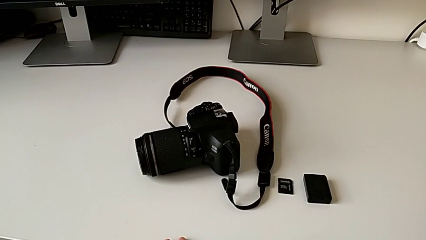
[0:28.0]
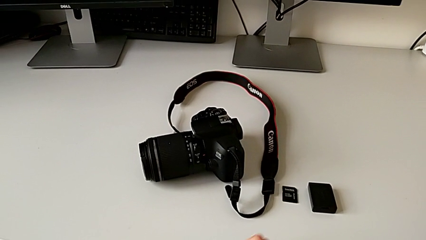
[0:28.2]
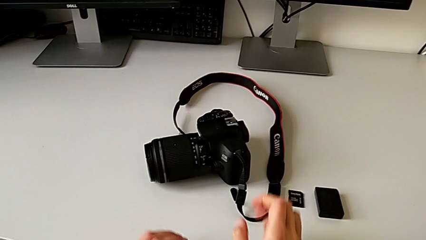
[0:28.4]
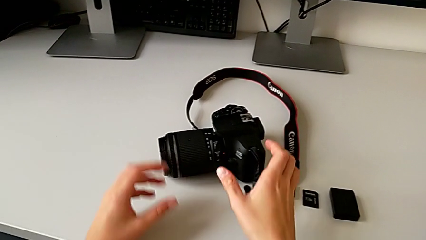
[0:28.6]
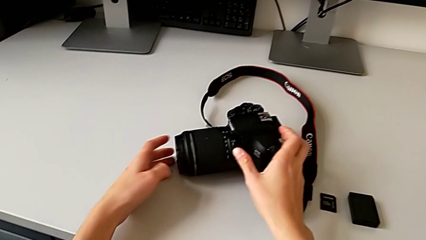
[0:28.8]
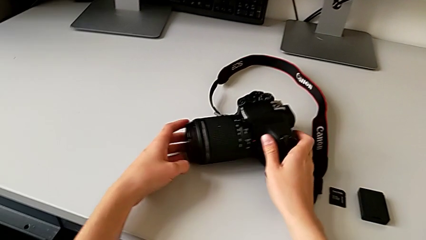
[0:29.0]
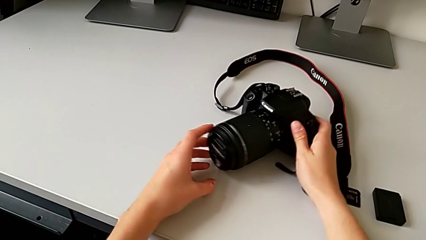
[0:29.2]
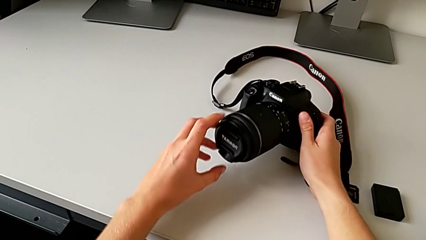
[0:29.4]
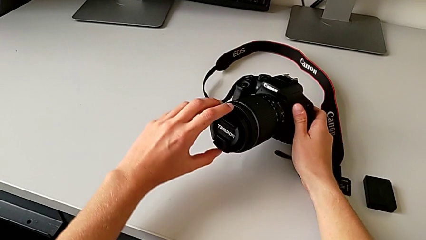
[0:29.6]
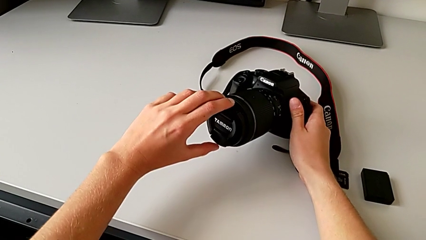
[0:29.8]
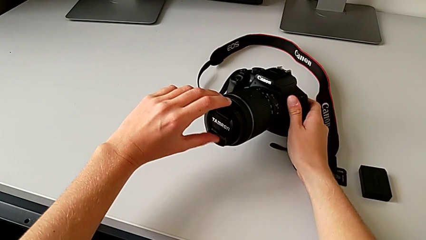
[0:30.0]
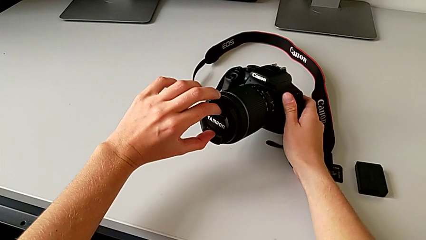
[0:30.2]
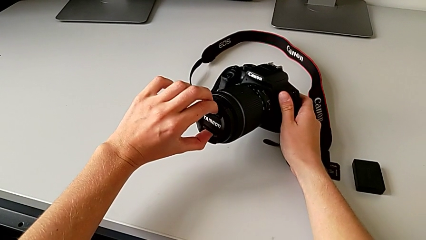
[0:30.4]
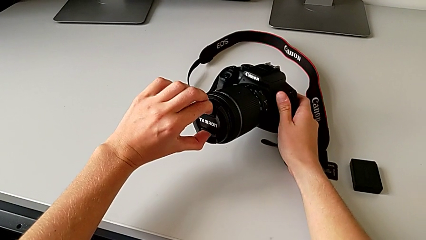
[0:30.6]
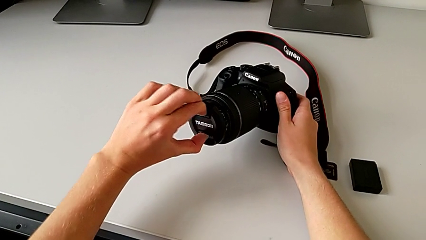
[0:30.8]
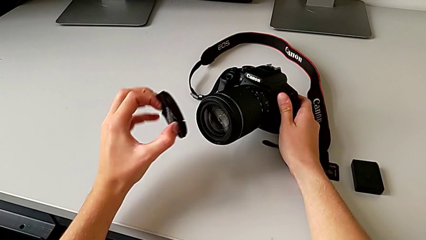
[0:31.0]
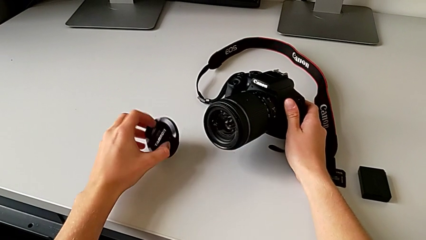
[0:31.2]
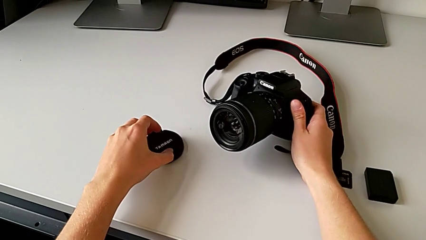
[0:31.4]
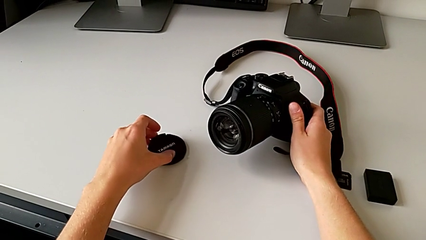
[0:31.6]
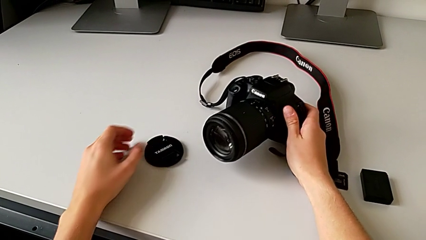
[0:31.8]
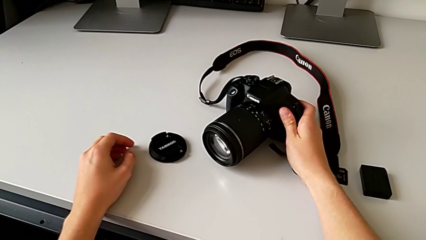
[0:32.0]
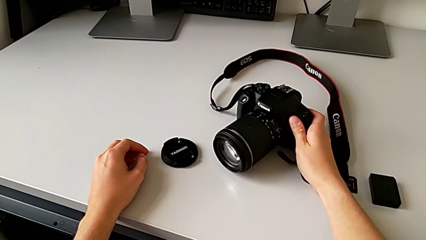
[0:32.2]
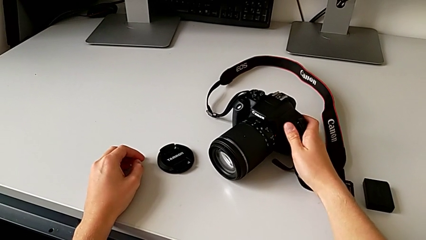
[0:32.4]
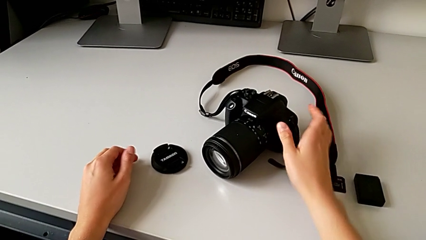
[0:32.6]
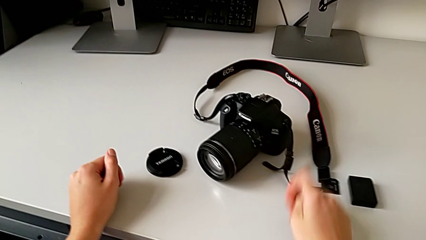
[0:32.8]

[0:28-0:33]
The camera wearer detaches the lens cover. They grab the DSLR and withdraw the lens cover.

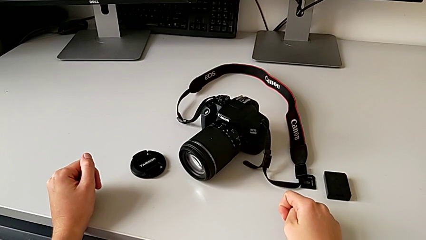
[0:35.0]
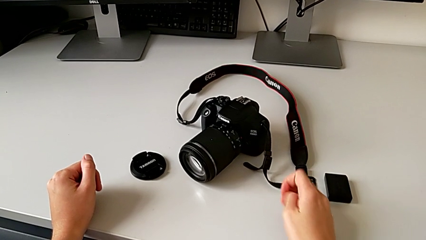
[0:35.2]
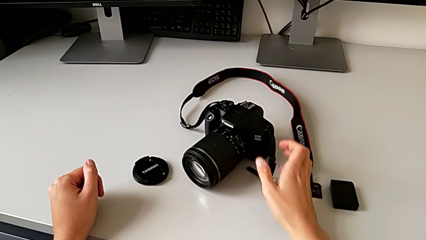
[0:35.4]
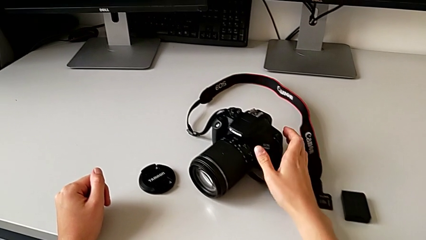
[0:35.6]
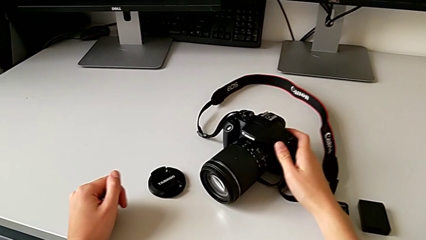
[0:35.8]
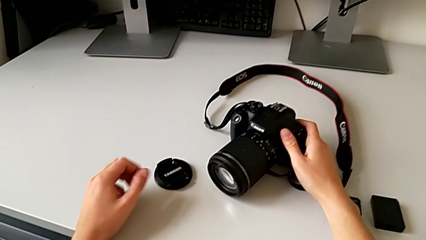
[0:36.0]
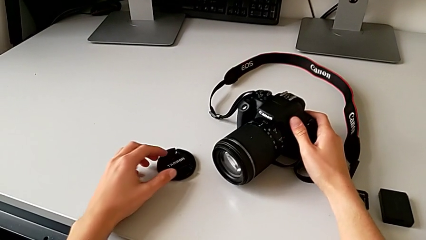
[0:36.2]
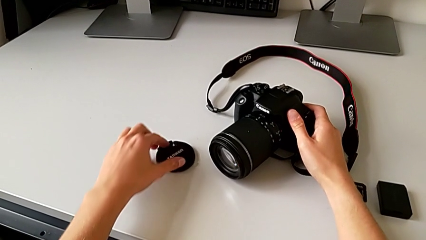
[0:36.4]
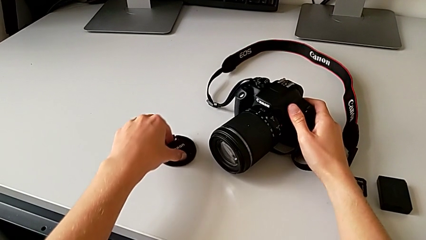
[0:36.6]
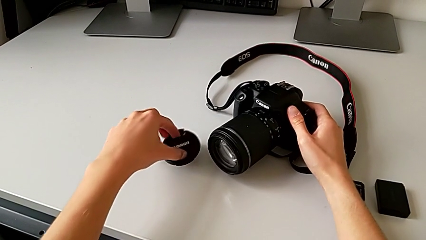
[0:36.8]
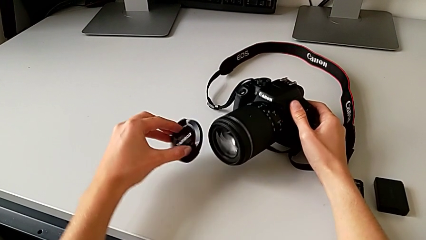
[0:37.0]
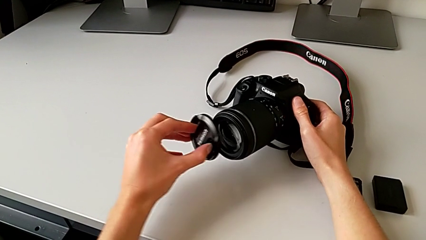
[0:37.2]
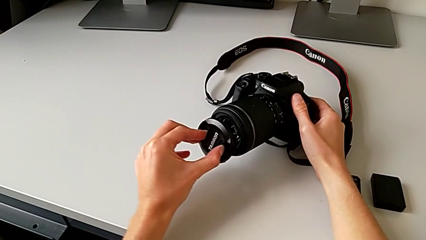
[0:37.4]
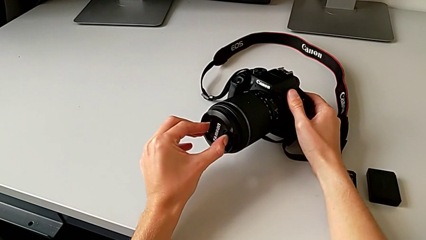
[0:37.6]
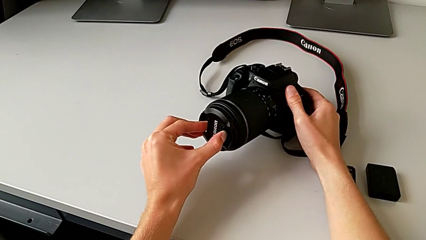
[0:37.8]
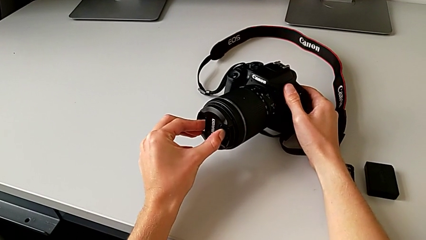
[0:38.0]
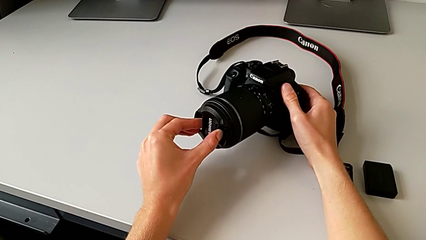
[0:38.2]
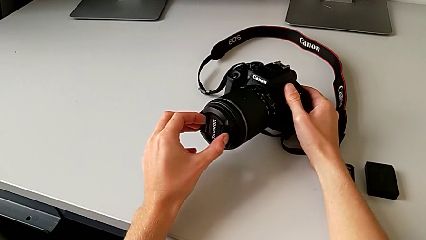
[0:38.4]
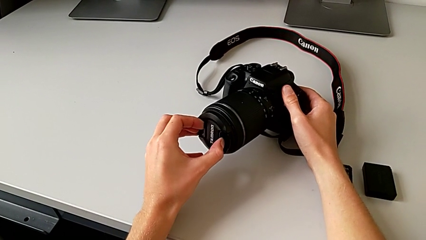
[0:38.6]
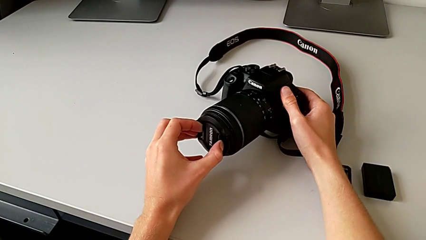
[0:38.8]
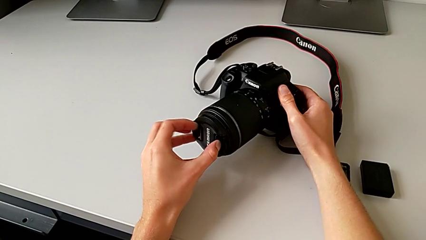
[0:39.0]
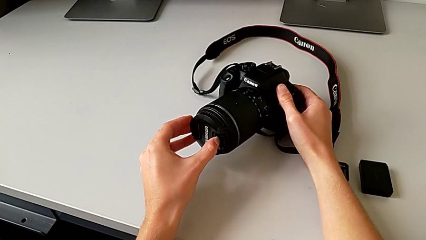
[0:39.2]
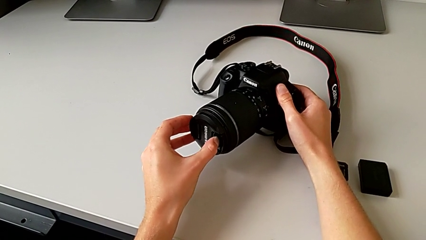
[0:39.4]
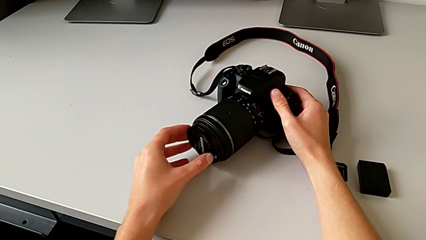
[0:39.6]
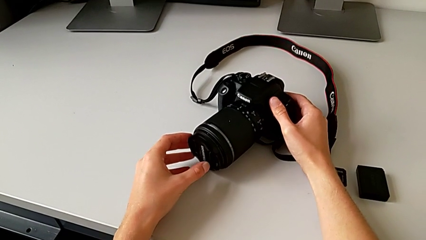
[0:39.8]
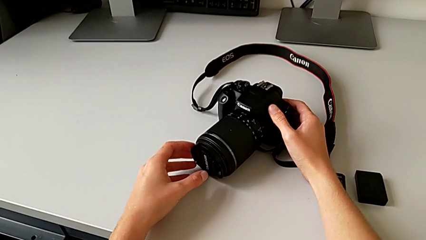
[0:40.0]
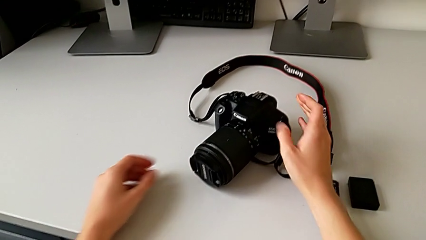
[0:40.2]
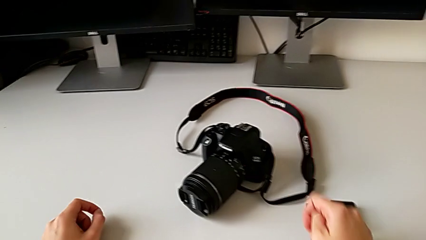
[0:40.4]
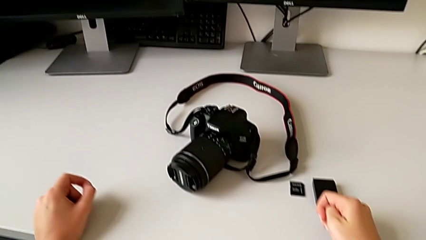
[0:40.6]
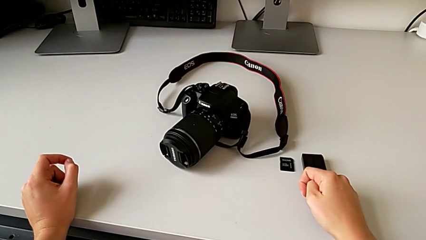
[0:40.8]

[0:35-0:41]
The camera wearer attaches the lens cover. They grab the DSLR, grab the lens cover and assemble it.

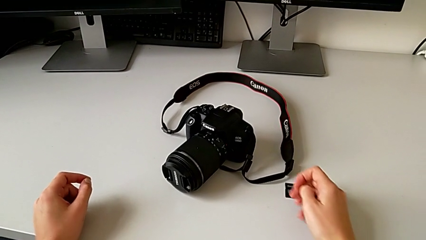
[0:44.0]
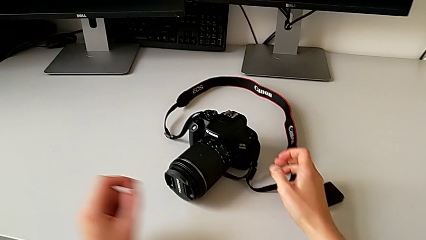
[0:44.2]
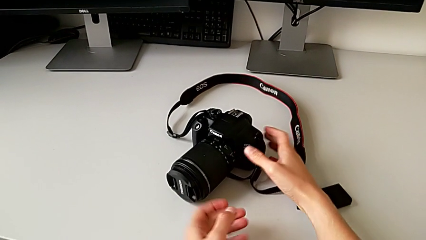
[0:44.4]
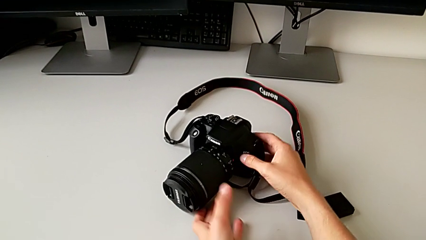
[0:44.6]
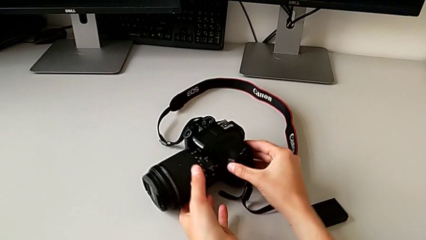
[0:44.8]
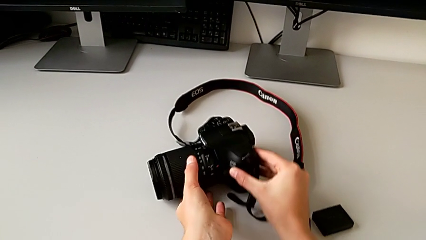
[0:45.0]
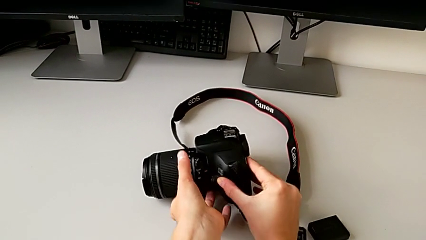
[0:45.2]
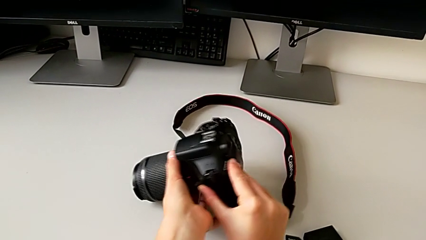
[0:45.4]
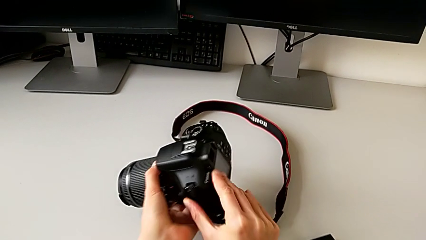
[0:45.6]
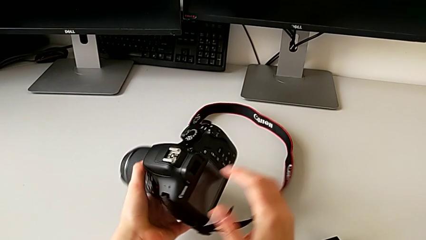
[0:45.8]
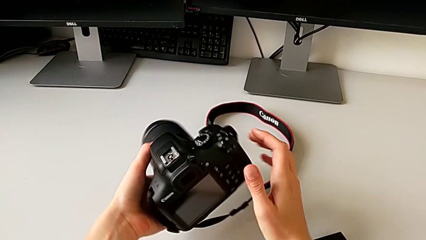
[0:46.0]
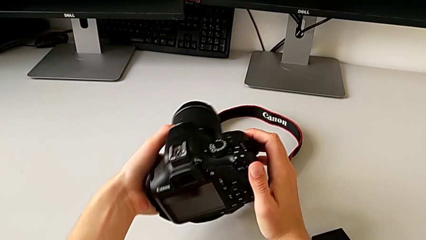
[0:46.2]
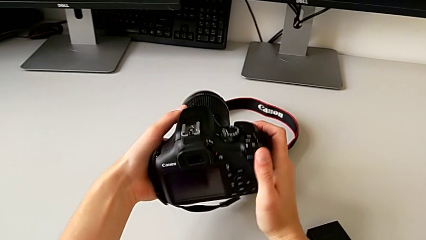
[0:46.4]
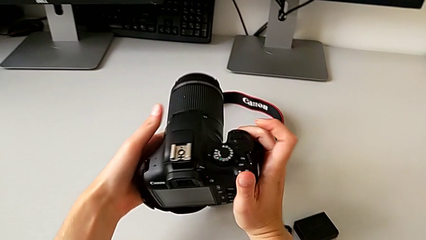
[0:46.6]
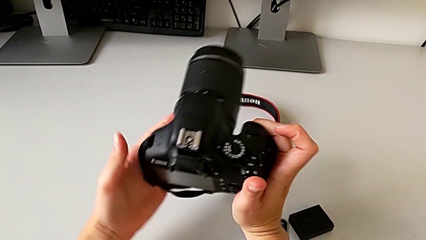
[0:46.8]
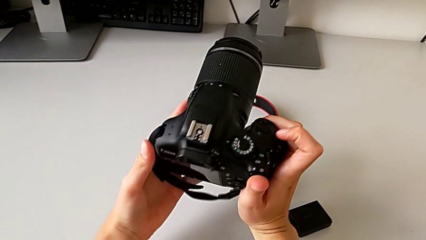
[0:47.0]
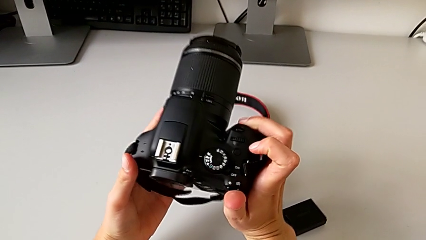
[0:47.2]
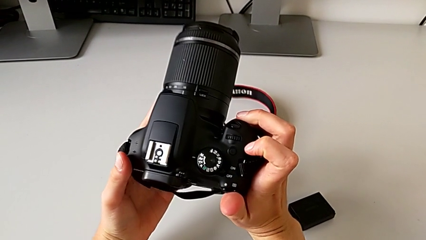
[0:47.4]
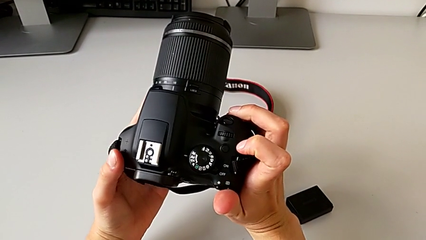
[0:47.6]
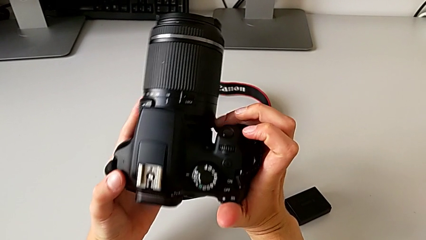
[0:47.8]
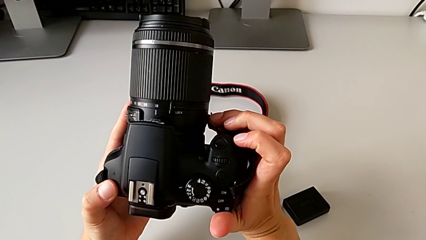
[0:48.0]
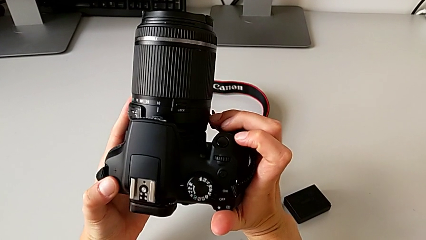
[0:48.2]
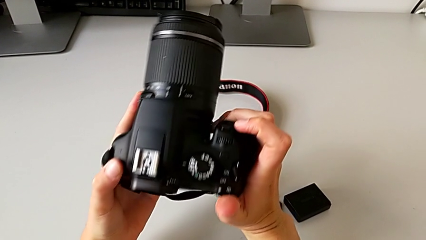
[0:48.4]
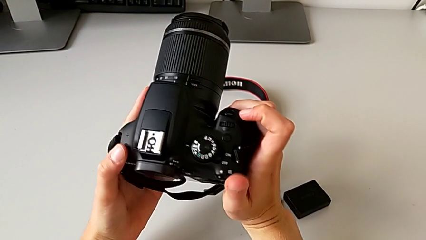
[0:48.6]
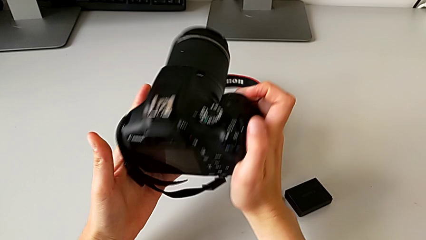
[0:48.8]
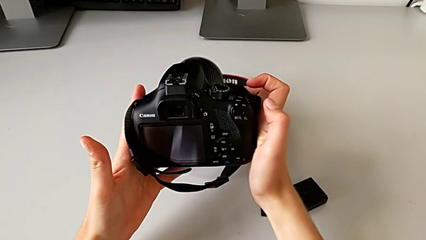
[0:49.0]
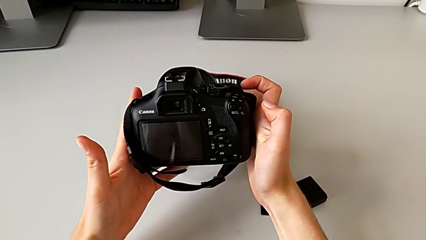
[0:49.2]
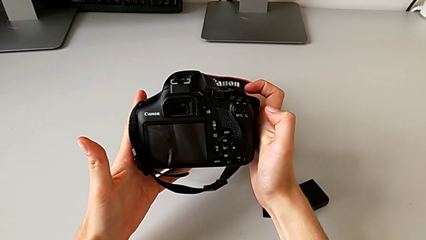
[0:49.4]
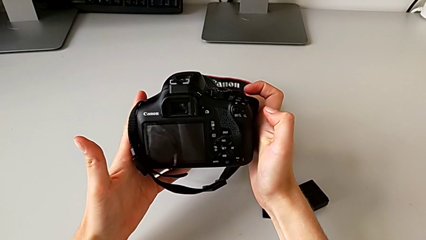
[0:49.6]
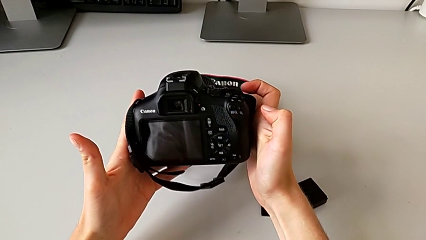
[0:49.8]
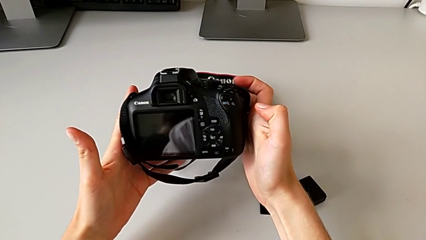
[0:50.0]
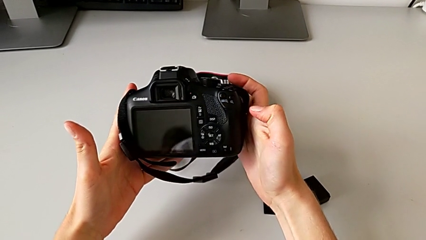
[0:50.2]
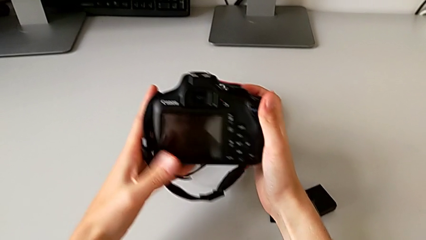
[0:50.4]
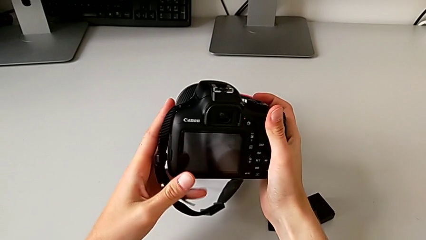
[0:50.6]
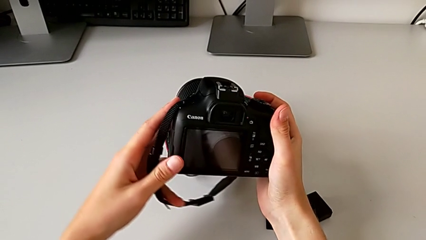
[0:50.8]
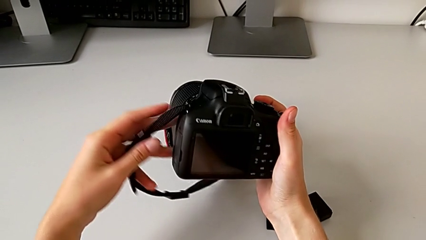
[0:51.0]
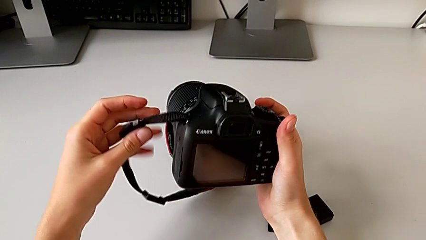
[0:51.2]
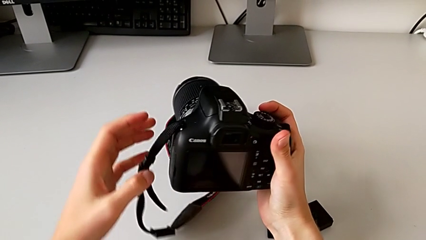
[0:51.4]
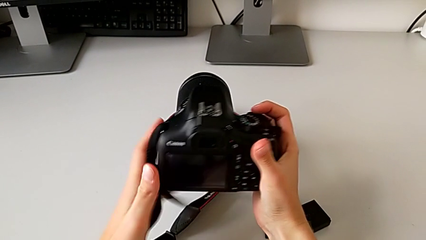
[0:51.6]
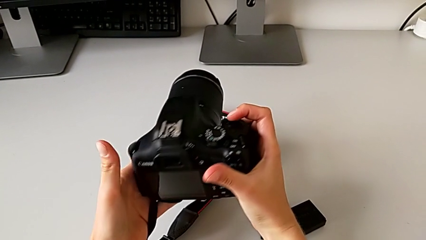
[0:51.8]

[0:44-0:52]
The camera wearer is turning on the DSLR camera. They grab the DSLR and rotate it.
